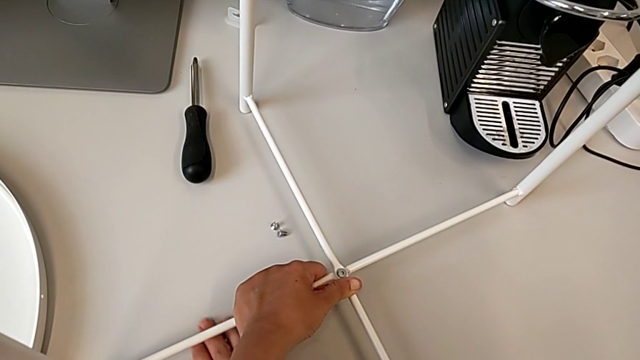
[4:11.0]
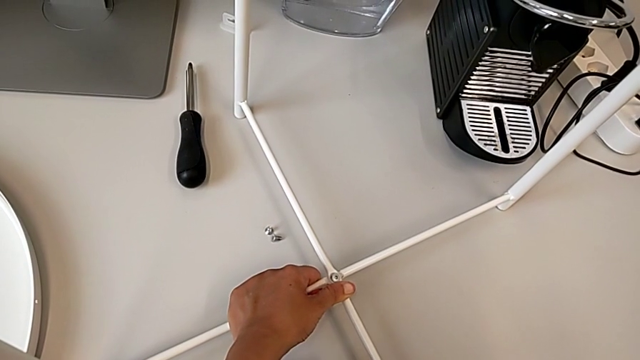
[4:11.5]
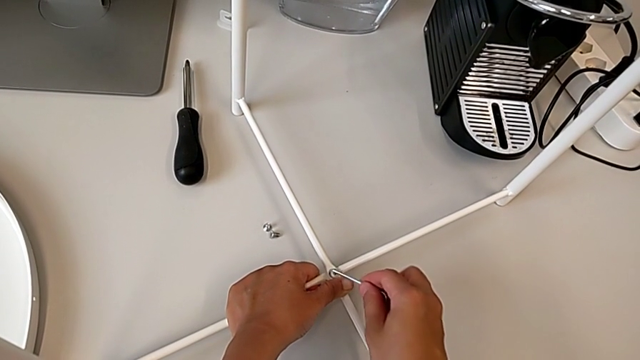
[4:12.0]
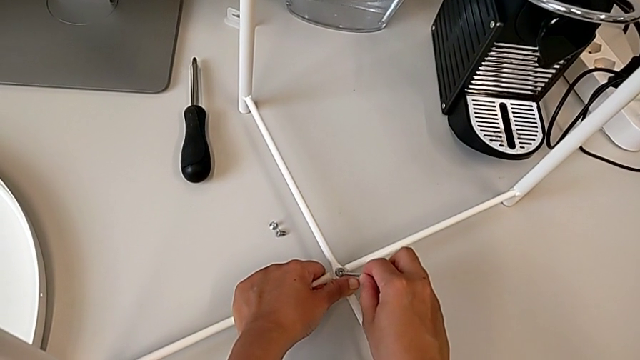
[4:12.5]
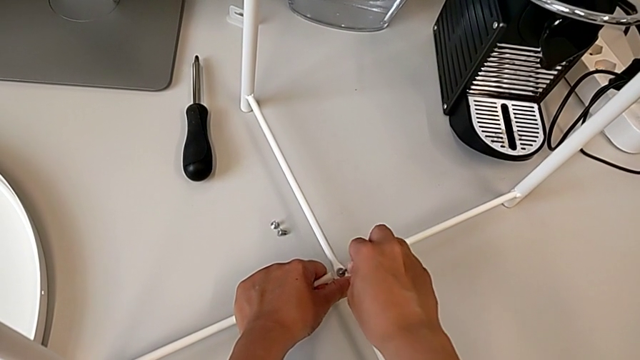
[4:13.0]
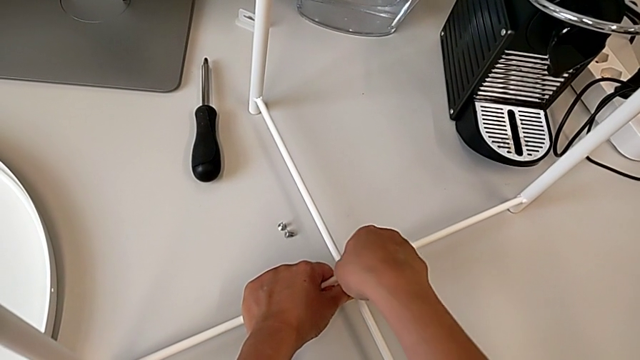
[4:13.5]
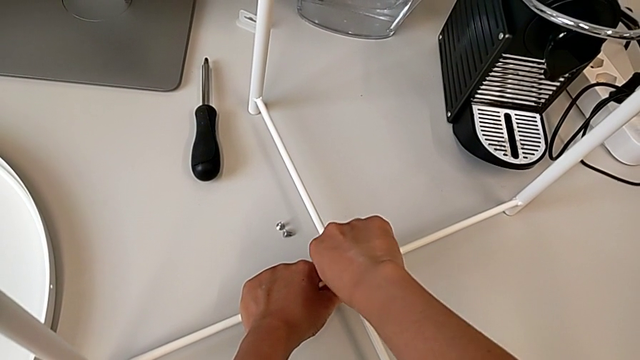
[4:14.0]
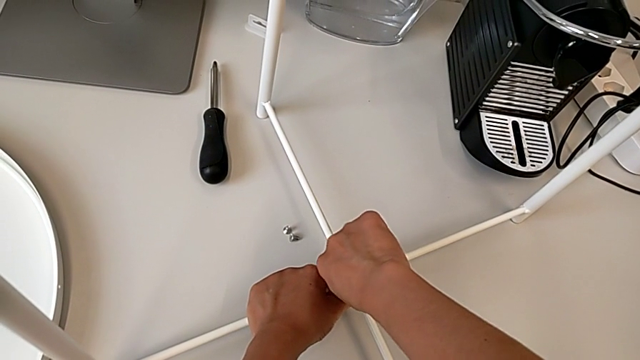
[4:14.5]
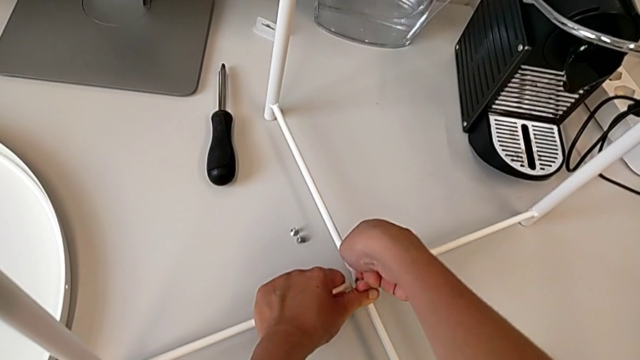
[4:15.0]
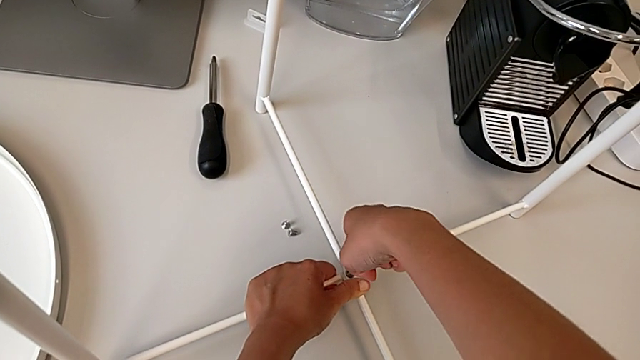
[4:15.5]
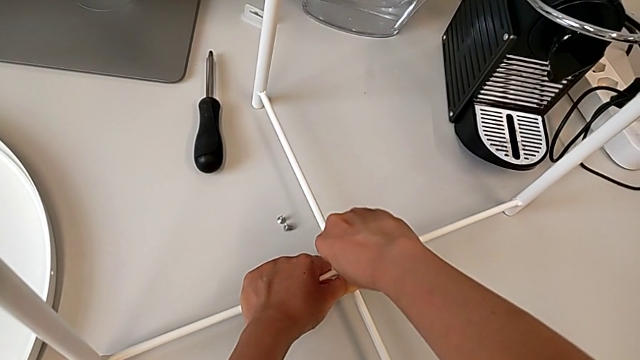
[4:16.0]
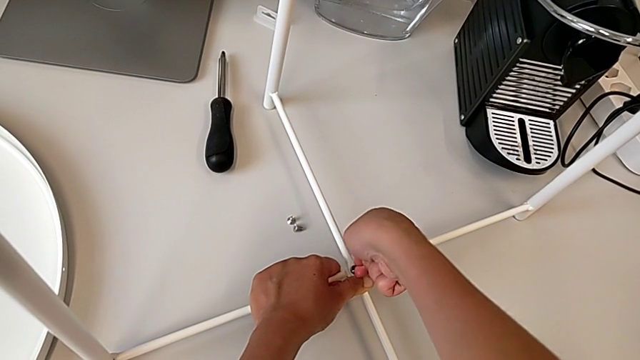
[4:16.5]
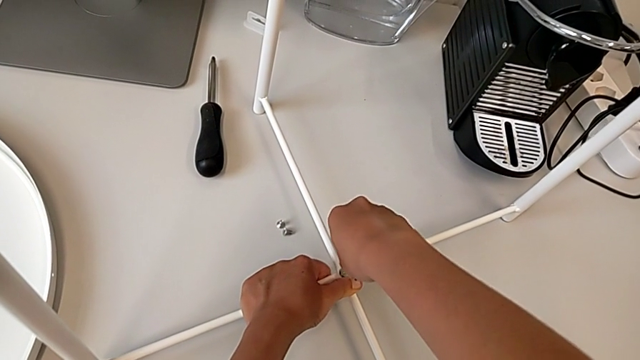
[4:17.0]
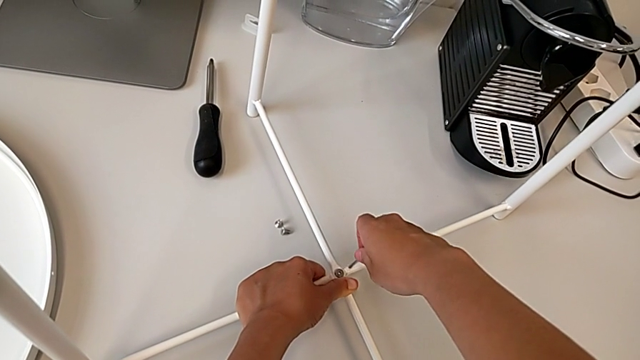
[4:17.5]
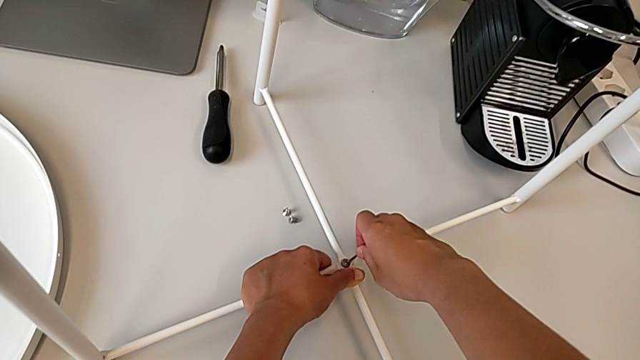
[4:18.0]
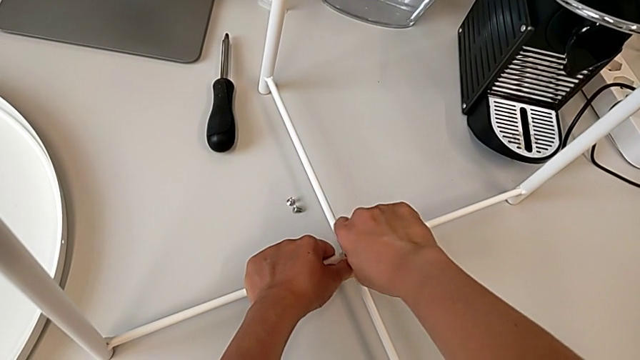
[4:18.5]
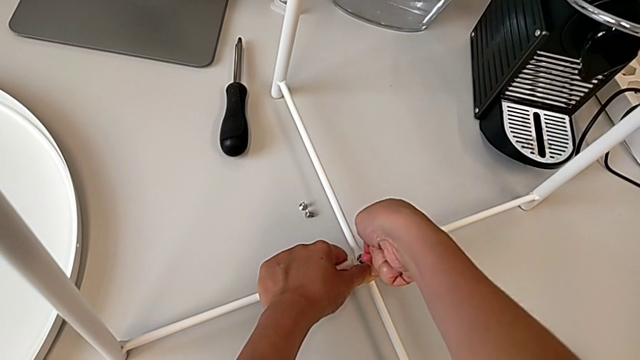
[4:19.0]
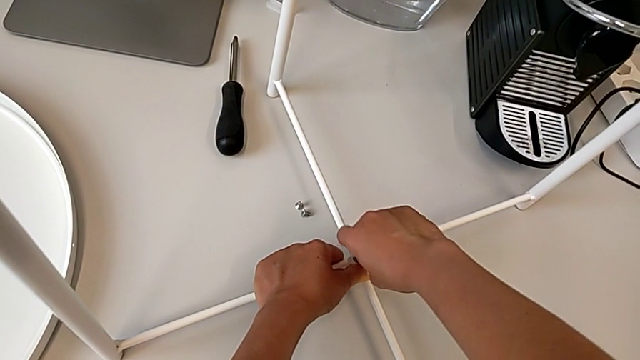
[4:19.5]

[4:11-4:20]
The camera wearer is screwing the bottom hex socket heads of the legs. They grab the Allen wrench, insert it and begin to screw the hex socket head.

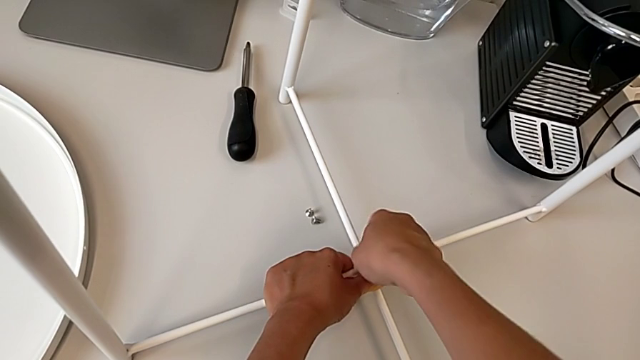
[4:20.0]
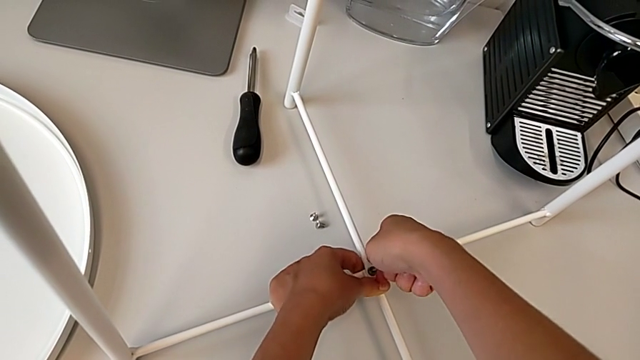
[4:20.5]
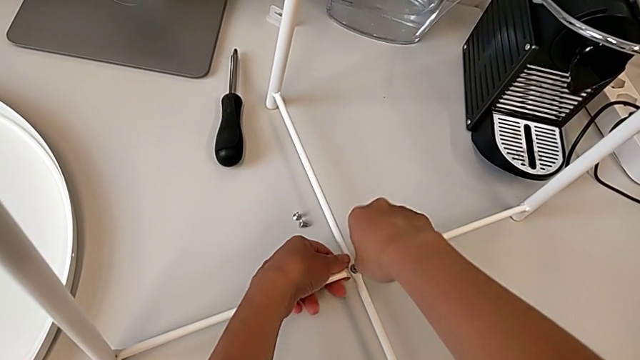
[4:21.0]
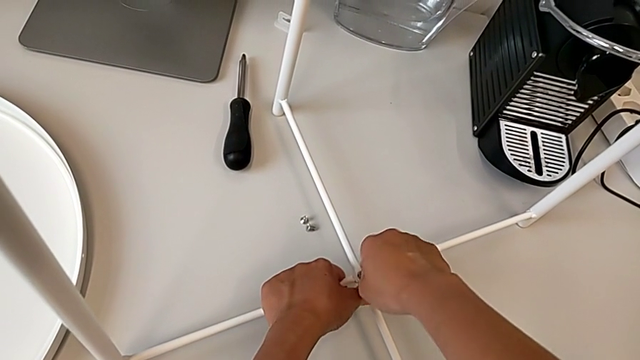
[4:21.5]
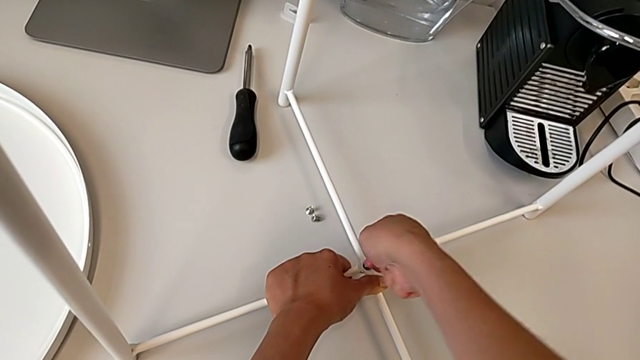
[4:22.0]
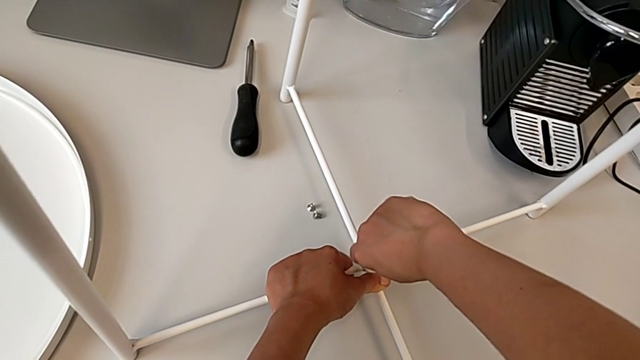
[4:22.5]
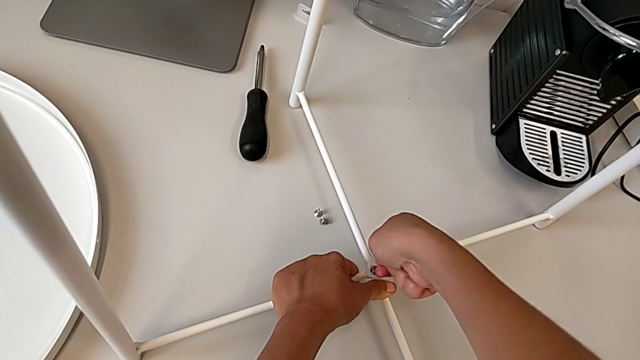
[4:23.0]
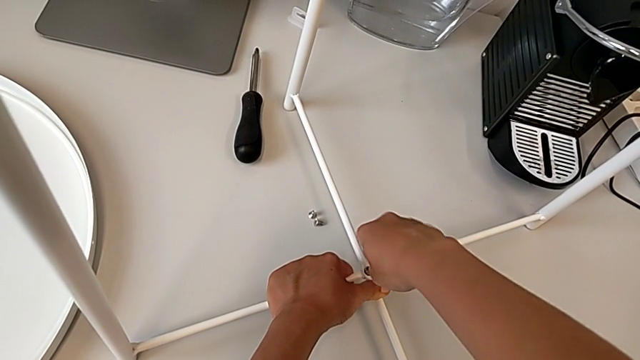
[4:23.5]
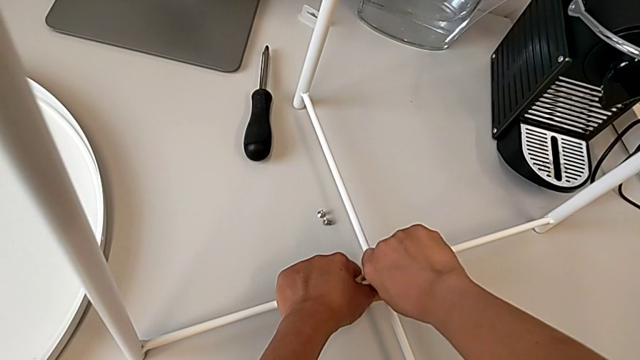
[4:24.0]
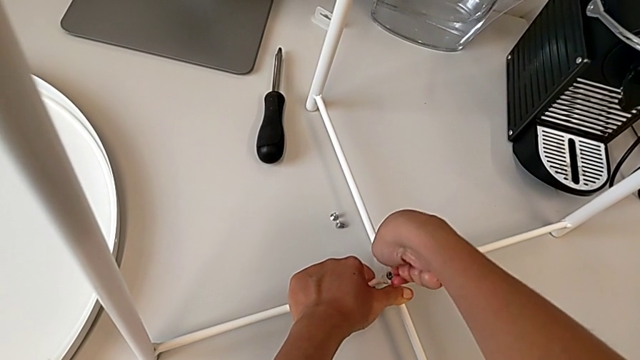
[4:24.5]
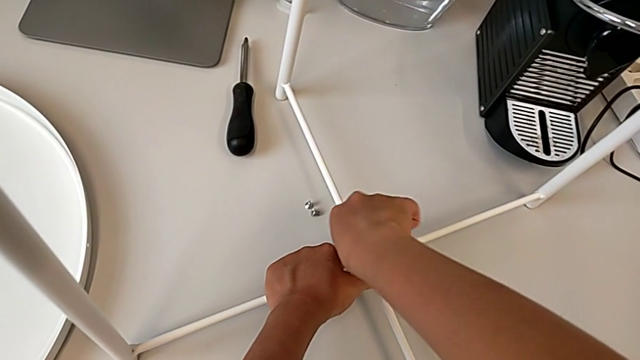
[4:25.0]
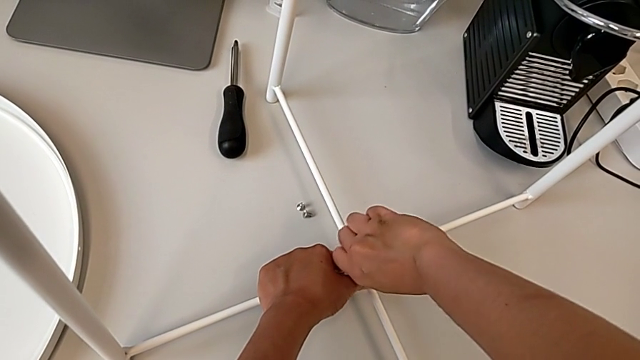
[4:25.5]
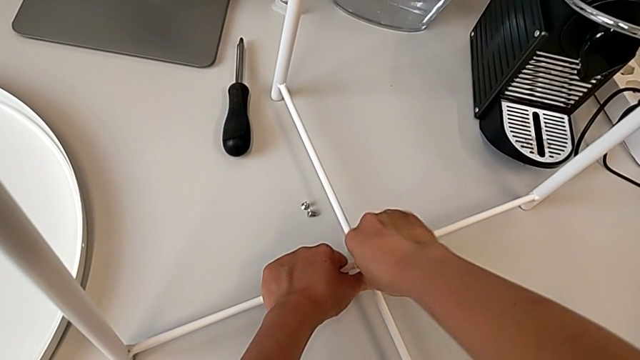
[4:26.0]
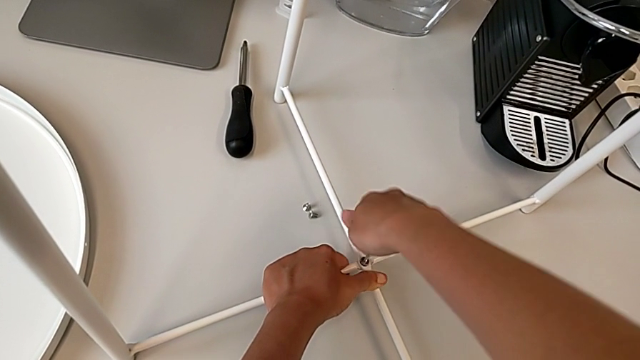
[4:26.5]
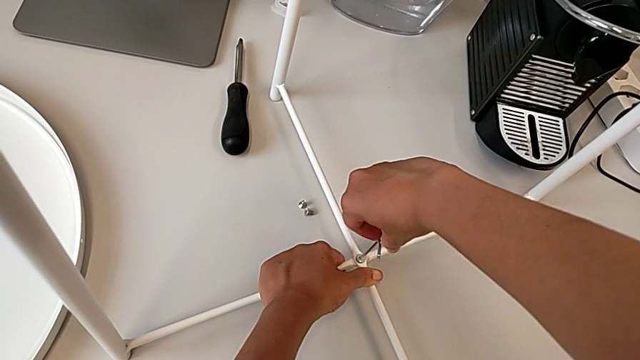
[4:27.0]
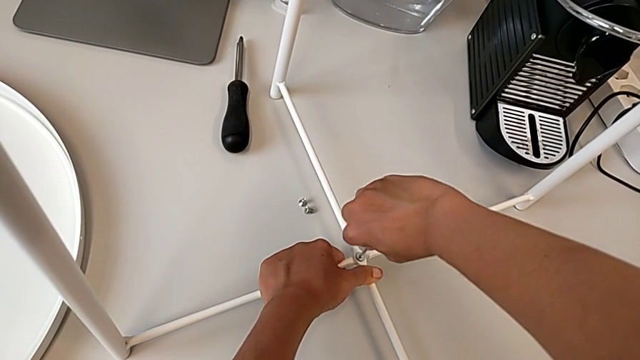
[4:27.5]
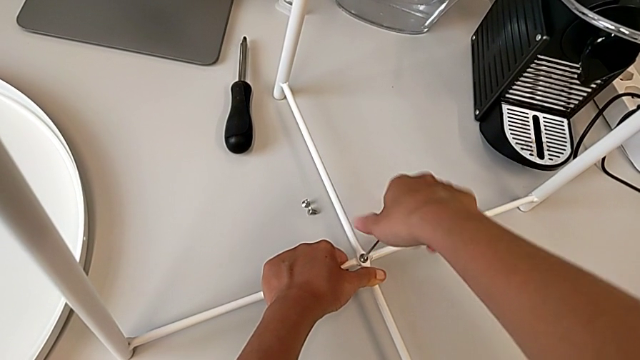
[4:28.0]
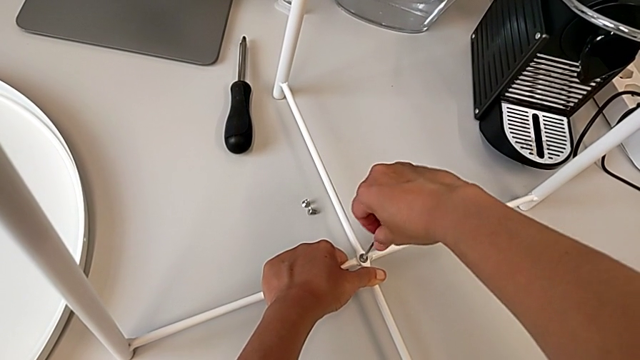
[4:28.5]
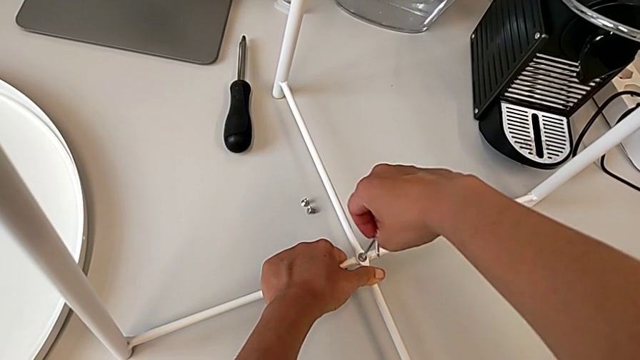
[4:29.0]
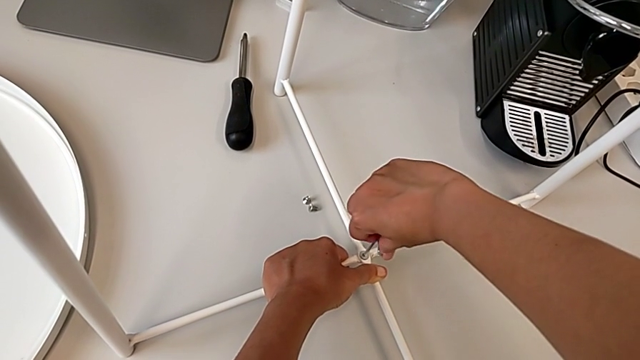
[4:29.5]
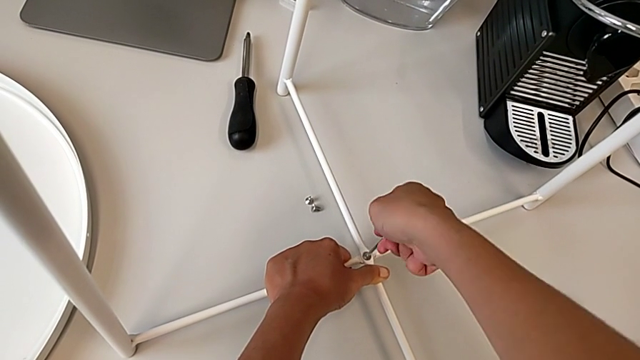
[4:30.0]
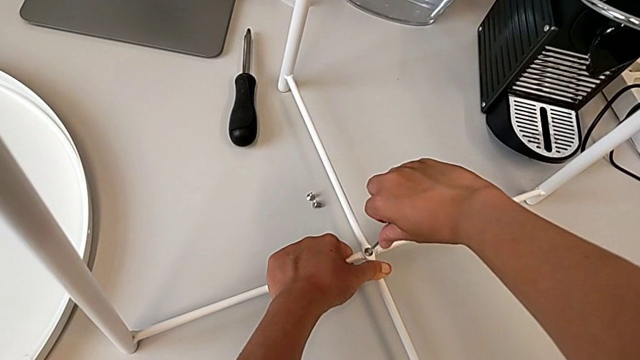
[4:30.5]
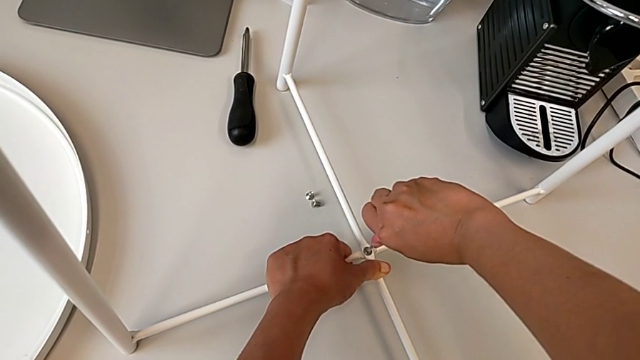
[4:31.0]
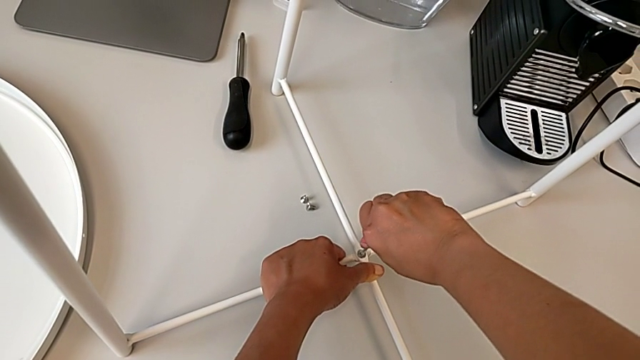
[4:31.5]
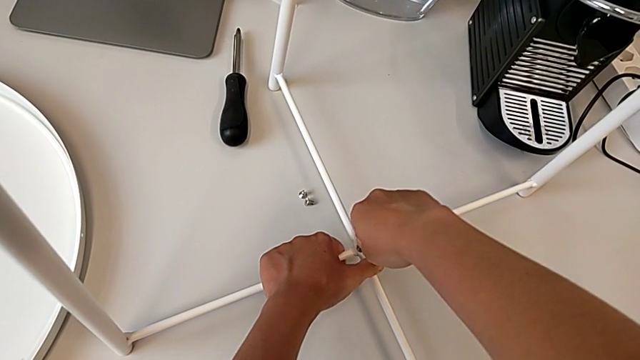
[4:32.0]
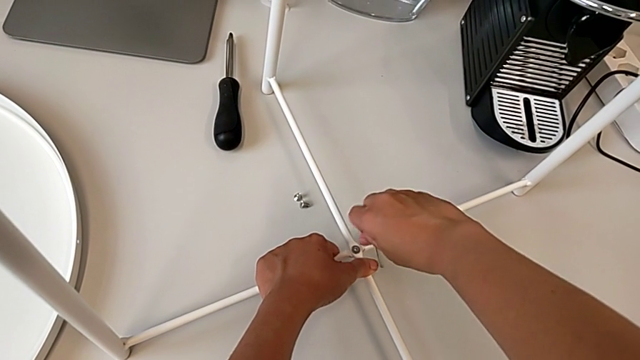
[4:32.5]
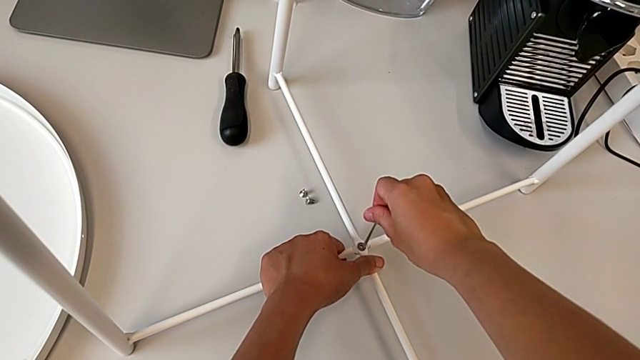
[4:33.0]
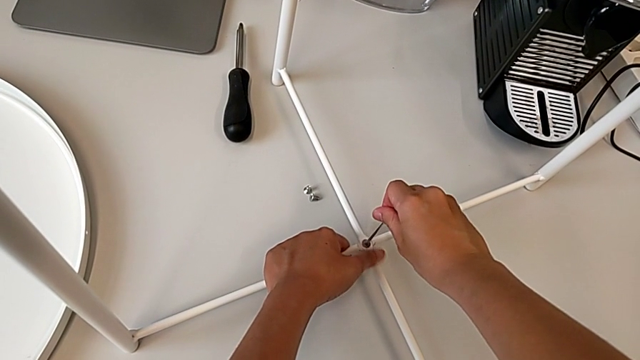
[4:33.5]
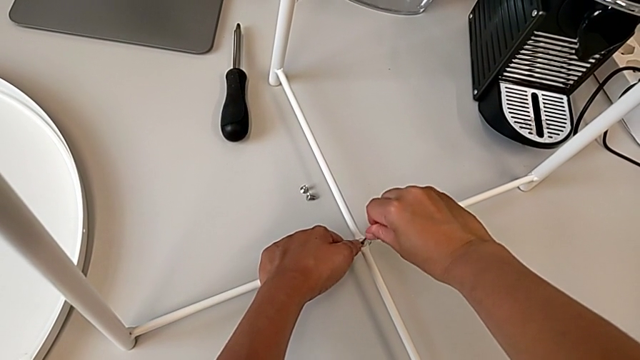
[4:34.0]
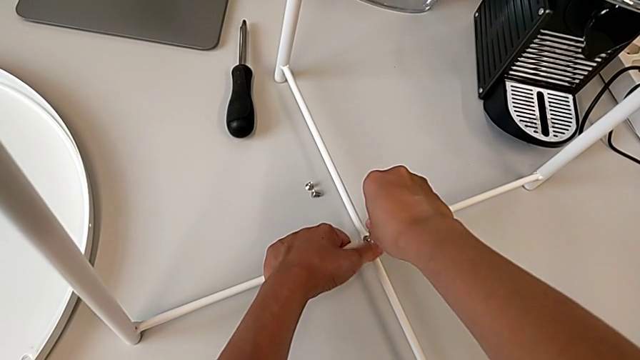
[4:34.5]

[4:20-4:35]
The camera wearer is screwing the bottom hex socket heads of the legs. They keep screwing the hex socket head.
